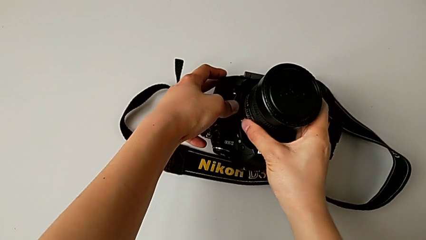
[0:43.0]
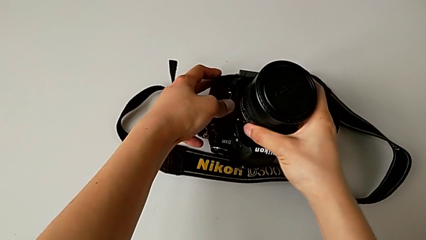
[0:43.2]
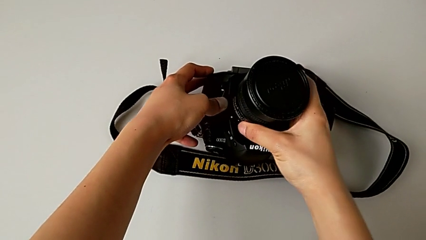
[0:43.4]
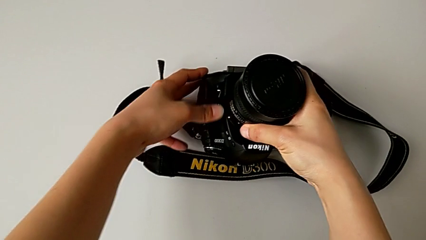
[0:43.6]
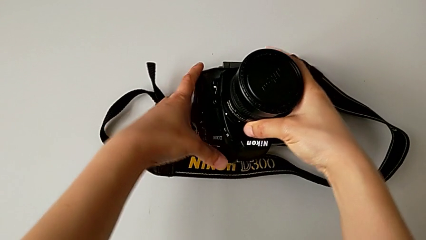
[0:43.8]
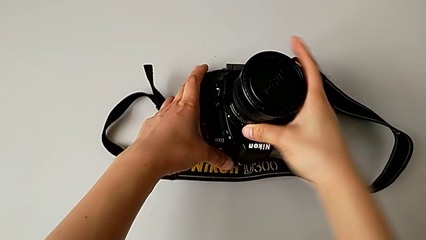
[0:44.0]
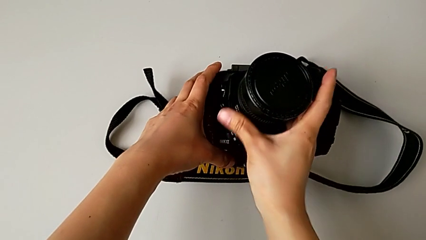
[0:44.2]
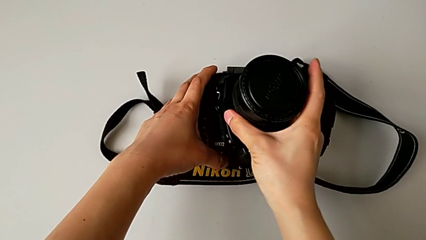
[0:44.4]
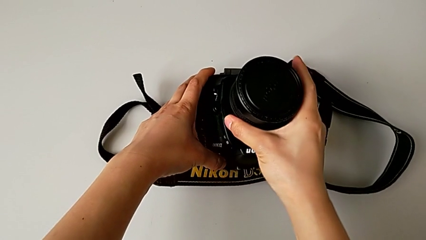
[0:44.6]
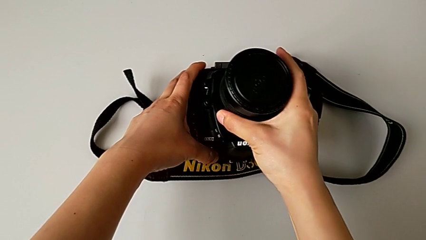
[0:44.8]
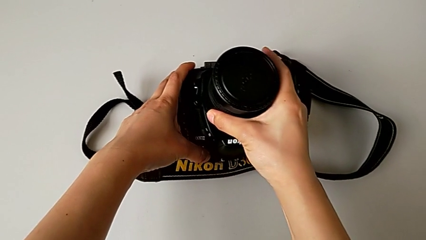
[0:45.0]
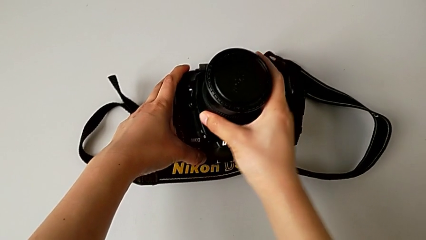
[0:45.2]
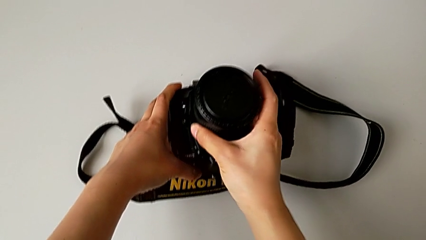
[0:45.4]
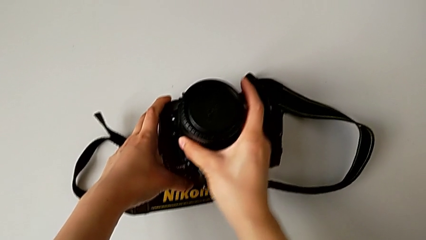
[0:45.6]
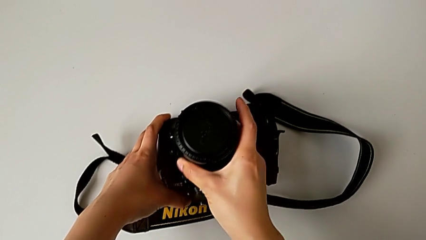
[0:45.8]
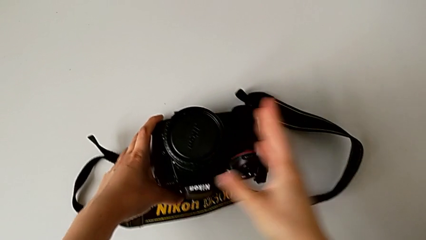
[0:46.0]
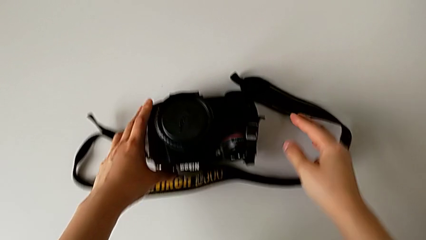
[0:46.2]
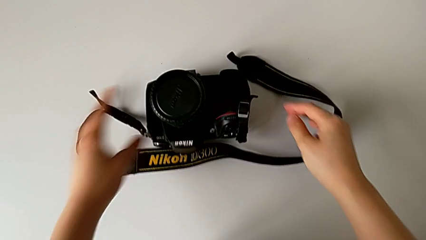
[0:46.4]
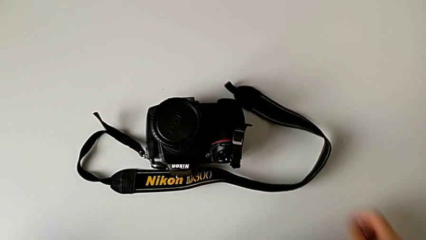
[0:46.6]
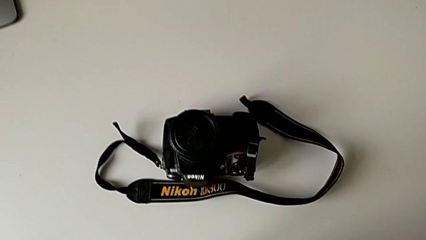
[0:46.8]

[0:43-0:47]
The camera wearer is attaching the lens to the DSLR camera. They keep rotating the lens.

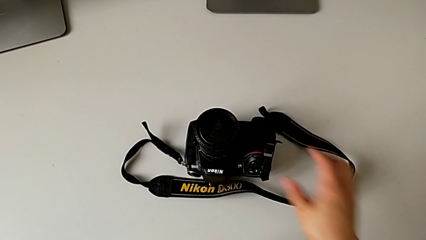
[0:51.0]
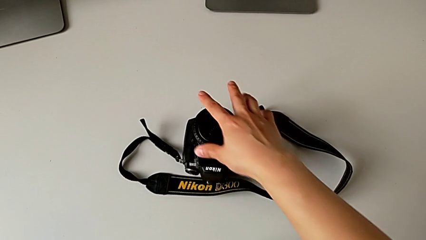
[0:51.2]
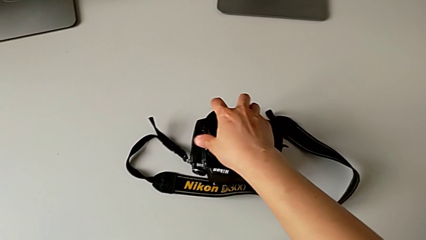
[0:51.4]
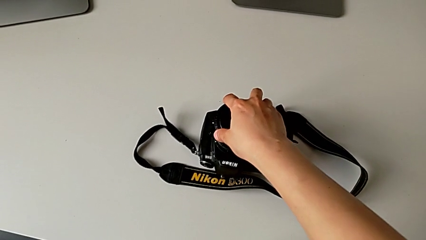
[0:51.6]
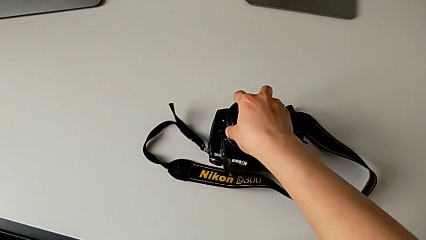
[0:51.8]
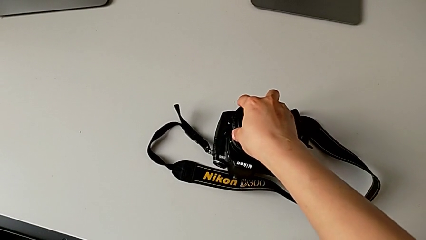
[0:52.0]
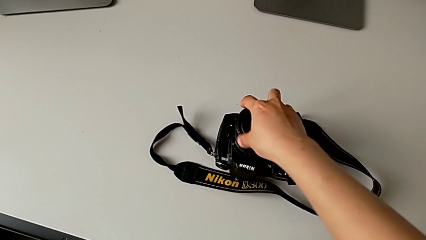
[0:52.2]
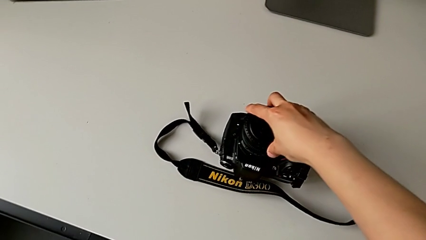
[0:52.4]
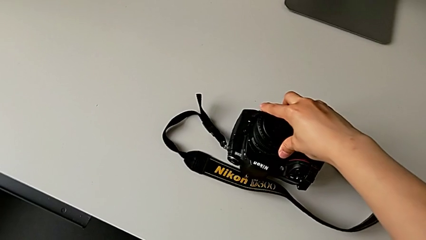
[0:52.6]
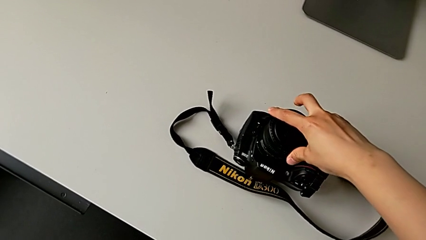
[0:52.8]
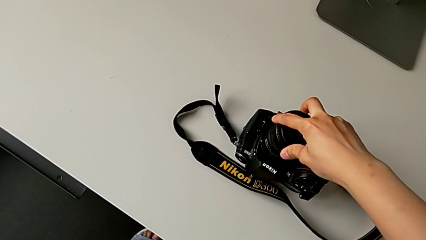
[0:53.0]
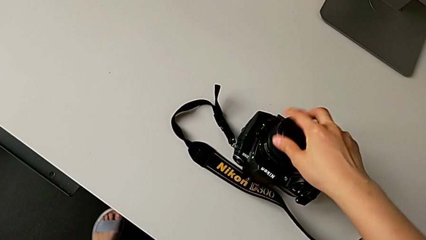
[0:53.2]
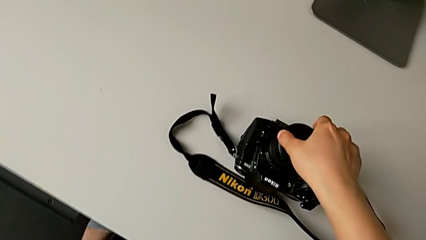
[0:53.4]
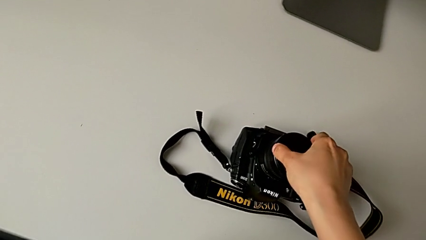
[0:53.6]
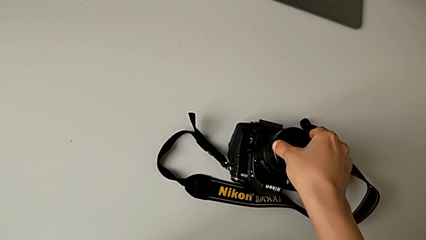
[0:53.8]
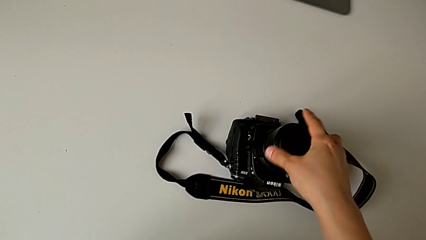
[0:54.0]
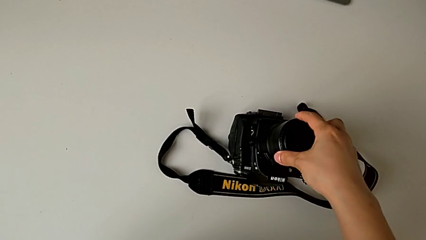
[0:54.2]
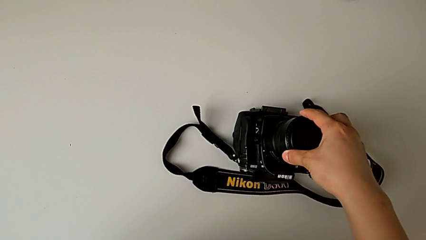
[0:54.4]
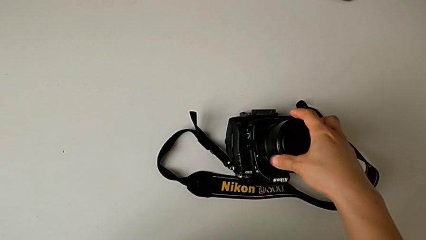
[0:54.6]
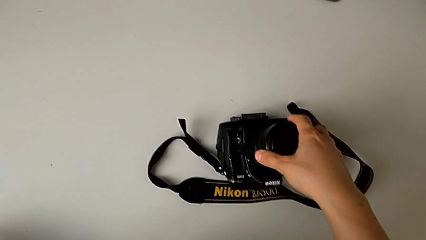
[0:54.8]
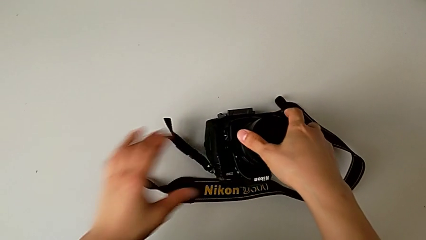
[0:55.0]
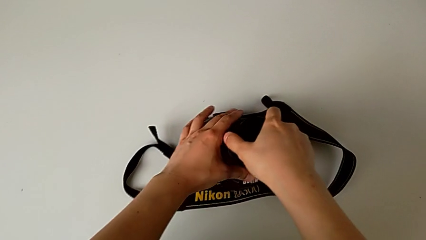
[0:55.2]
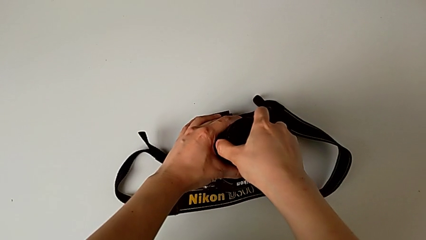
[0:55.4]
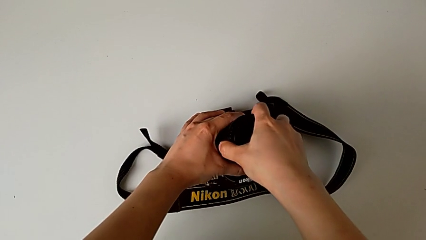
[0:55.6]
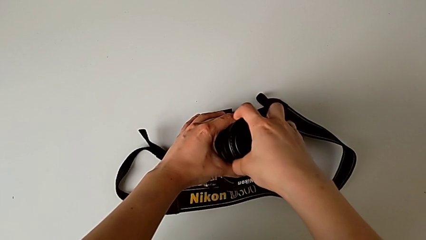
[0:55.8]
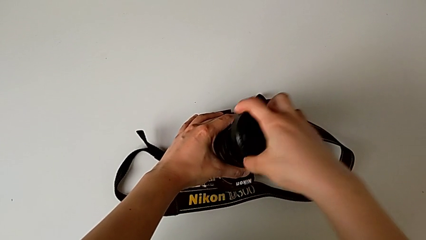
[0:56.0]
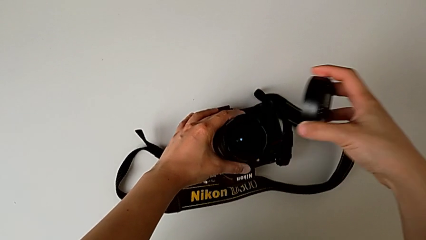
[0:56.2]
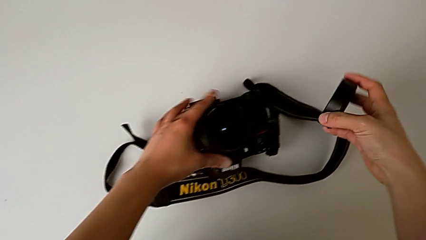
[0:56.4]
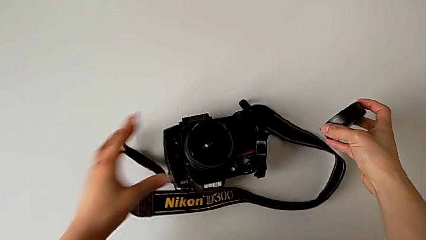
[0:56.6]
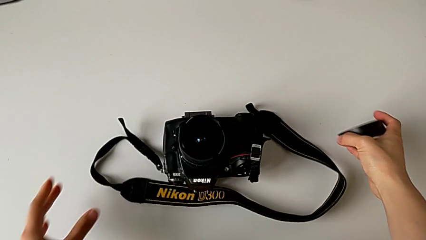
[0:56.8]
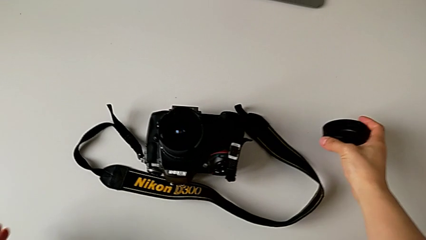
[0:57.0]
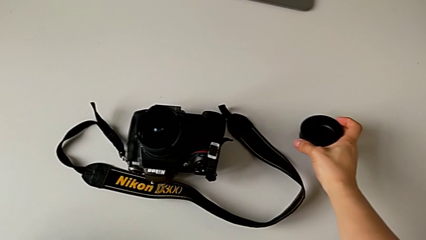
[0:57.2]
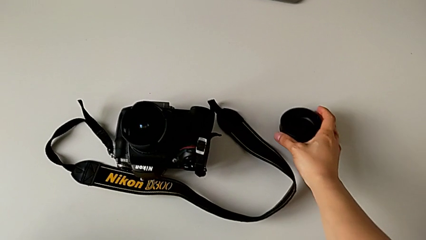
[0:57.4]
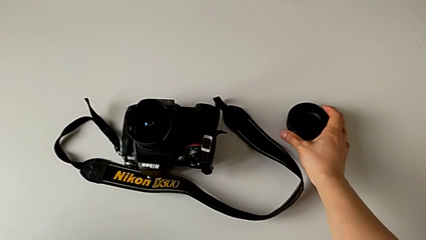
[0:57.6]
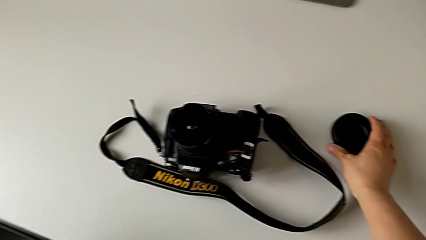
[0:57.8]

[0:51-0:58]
The camera wearer detaches the cover from the lens of the DSLR. They grab the lens cover twice, rotate it, withdraw it and place it.

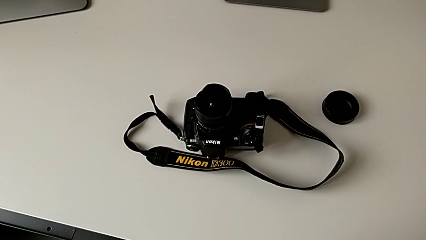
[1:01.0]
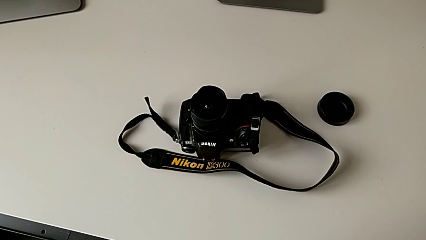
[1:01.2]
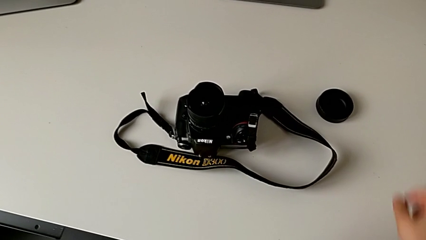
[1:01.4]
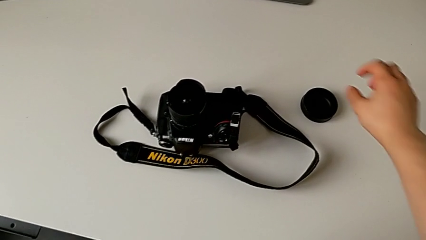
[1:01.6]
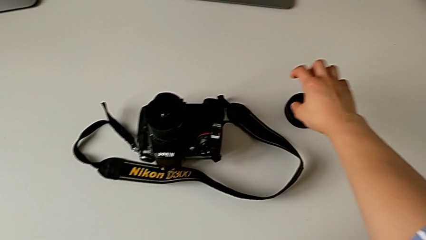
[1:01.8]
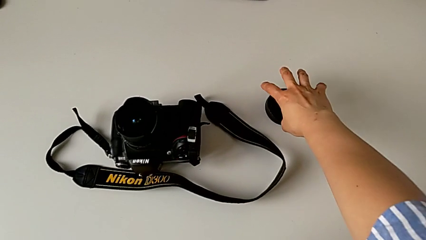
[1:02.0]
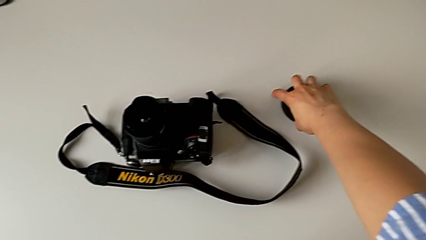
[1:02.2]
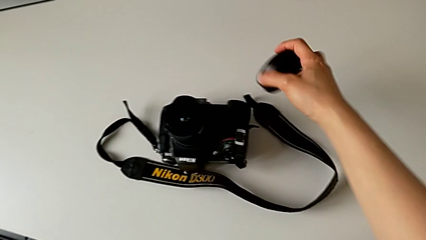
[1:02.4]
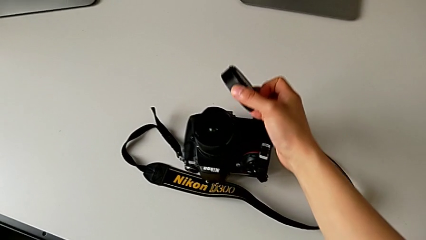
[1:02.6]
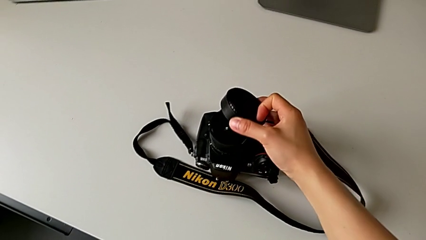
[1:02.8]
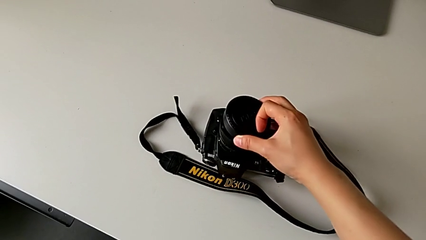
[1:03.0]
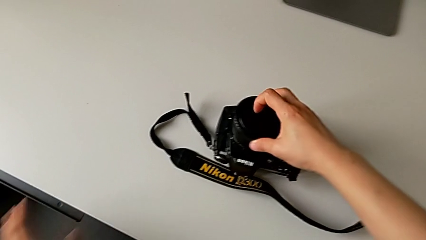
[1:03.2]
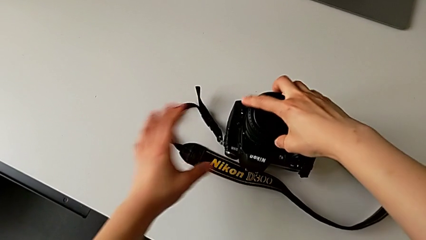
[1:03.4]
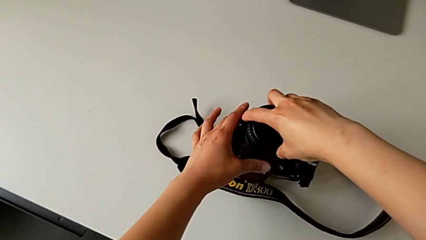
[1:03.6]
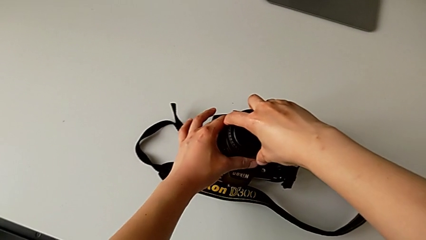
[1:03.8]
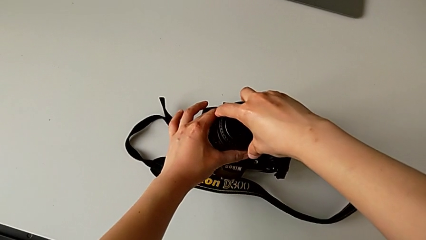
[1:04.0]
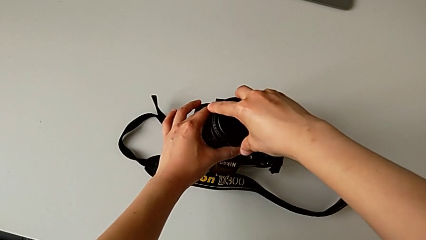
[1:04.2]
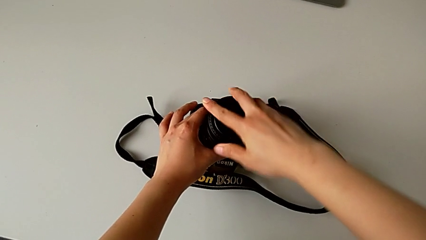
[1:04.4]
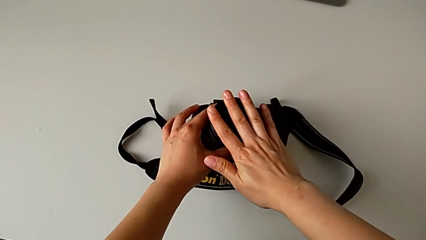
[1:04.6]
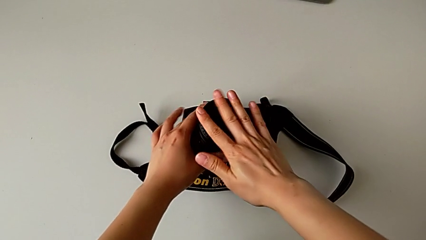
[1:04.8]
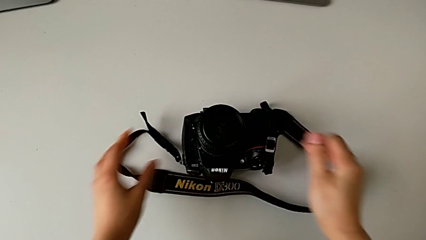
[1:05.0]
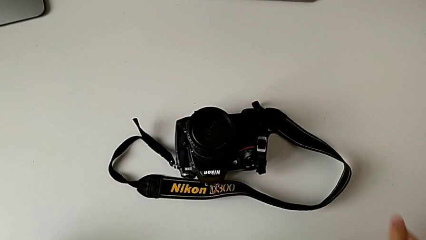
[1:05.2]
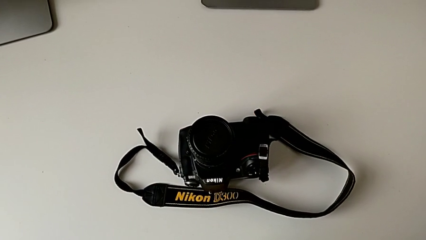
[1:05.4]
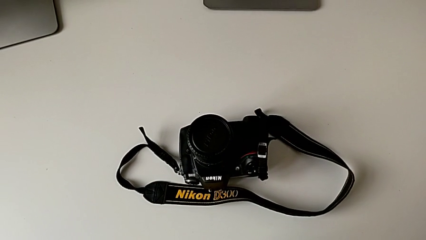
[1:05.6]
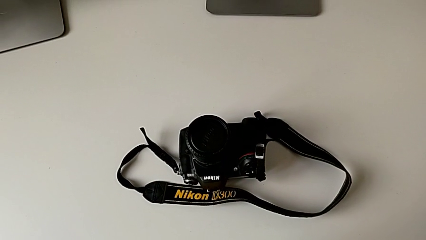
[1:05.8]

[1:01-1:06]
The camera wearer attaches the cover to the lens of the DSLR. They grab the lens cover, place it and push it.
